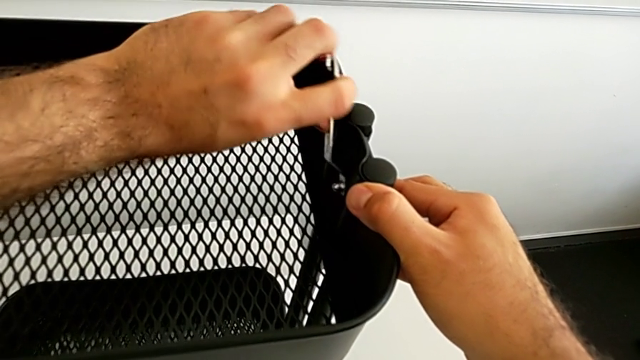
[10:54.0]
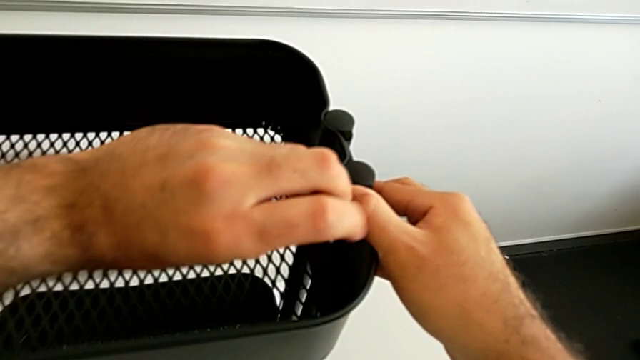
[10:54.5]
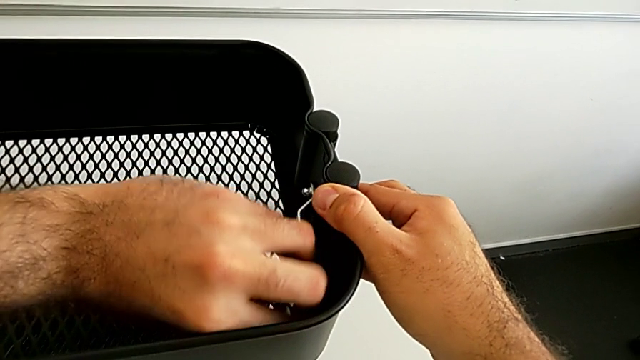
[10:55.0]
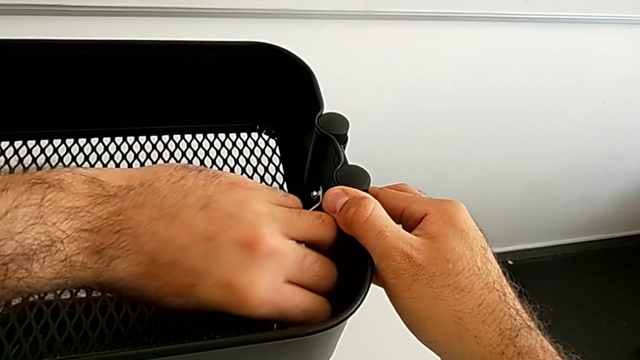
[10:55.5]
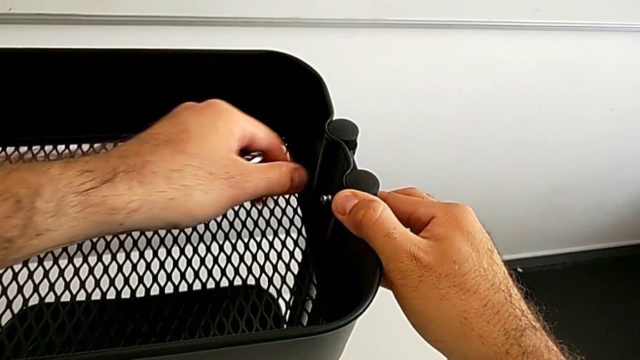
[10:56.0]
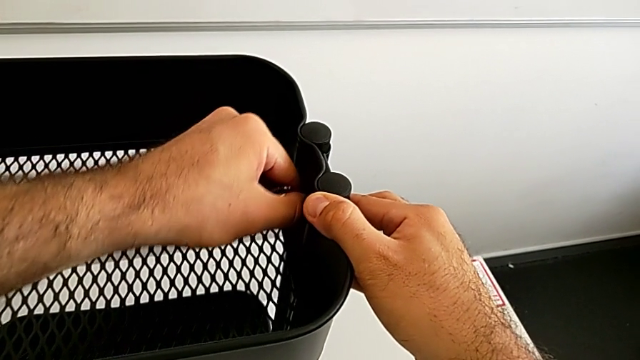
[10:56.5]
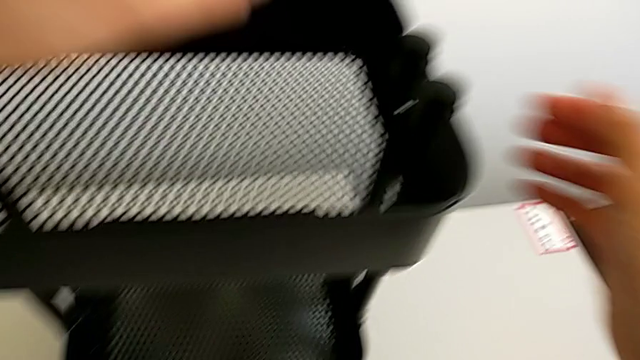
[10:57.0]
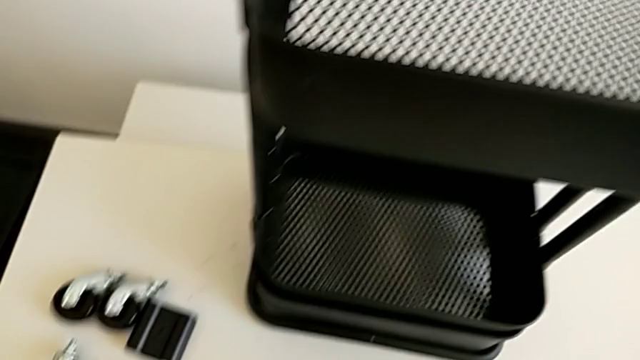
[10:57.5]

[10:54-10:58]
The camera wearer is assembling the black tray into the sidebar. They screw the fourth hexagon cap nut.

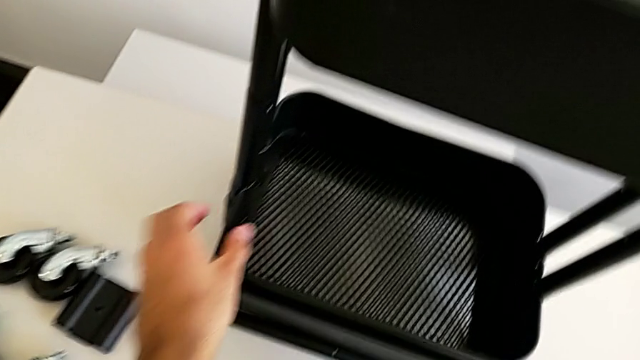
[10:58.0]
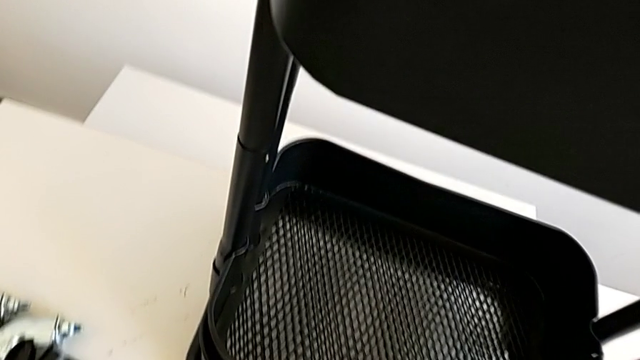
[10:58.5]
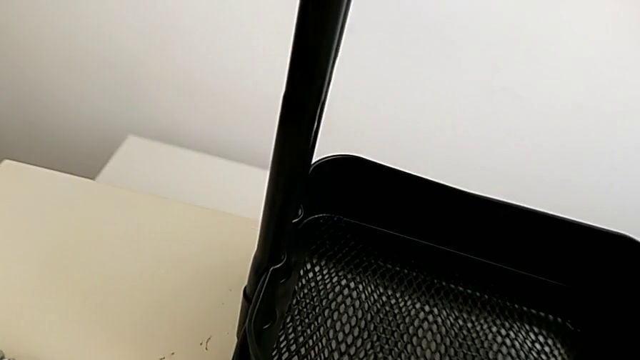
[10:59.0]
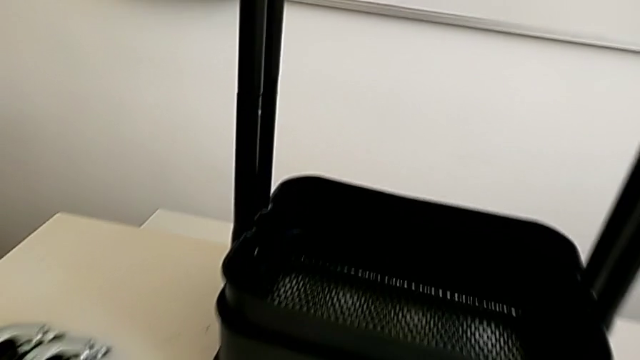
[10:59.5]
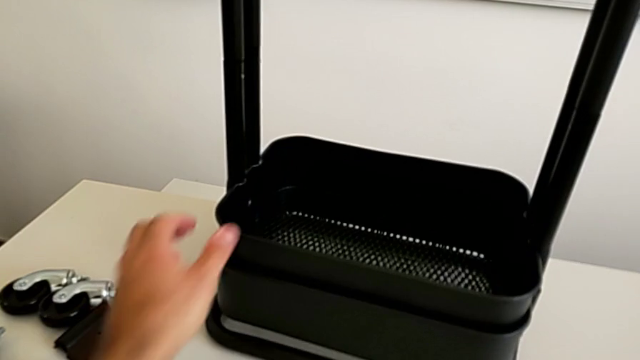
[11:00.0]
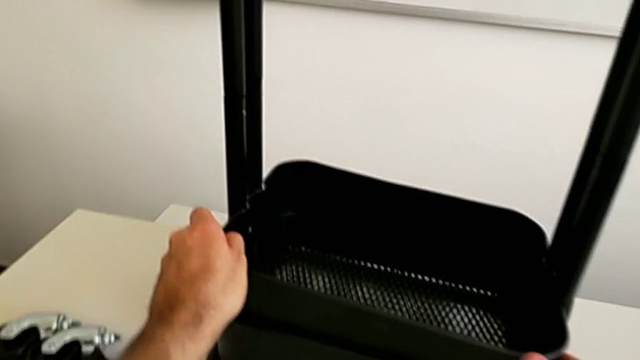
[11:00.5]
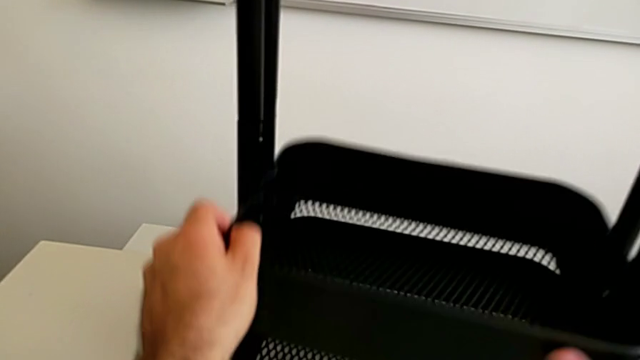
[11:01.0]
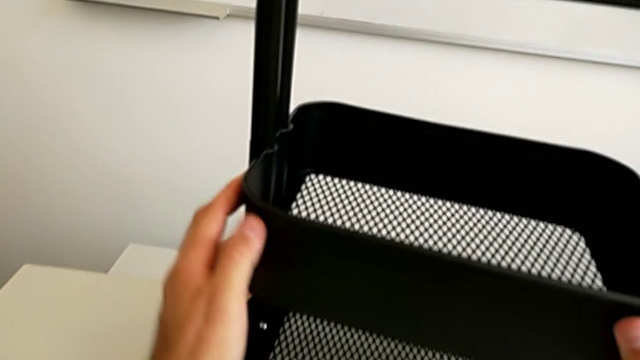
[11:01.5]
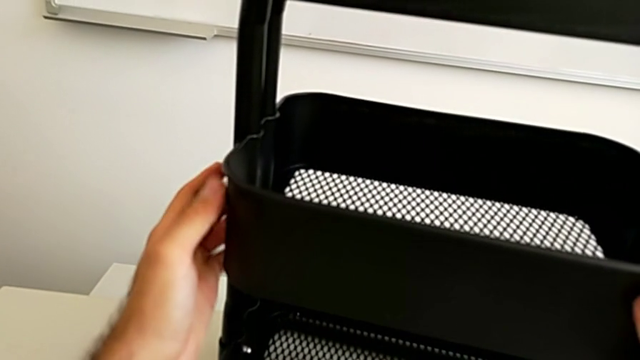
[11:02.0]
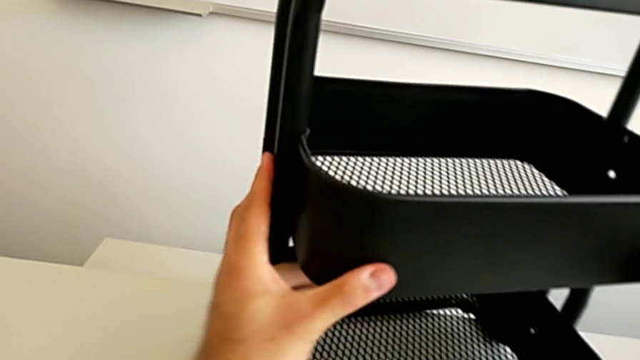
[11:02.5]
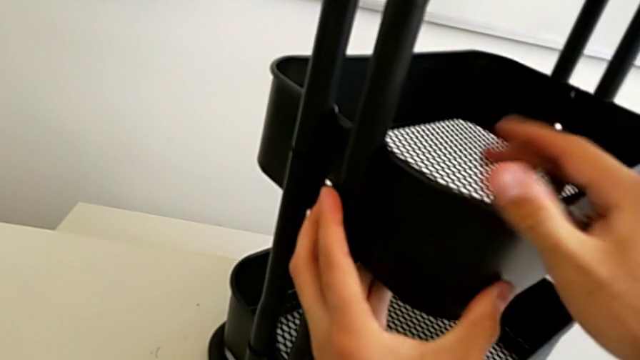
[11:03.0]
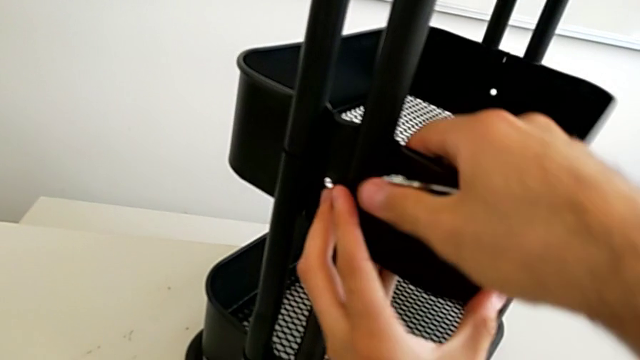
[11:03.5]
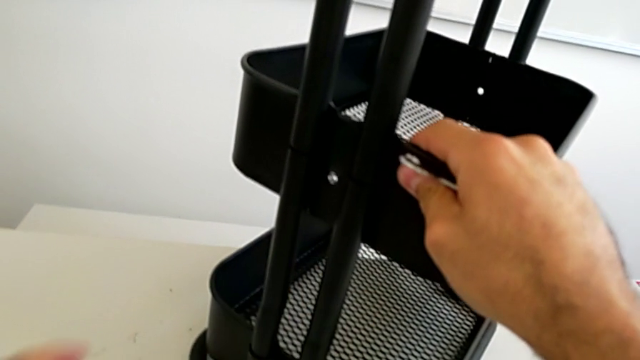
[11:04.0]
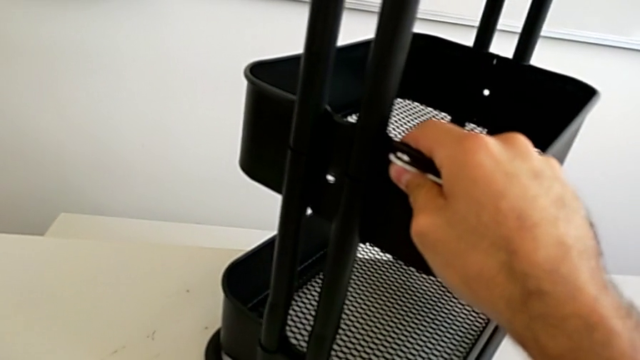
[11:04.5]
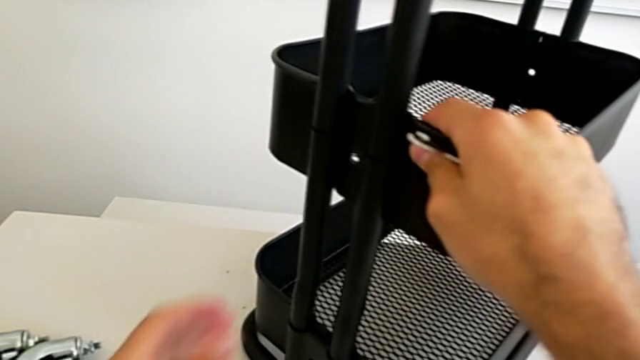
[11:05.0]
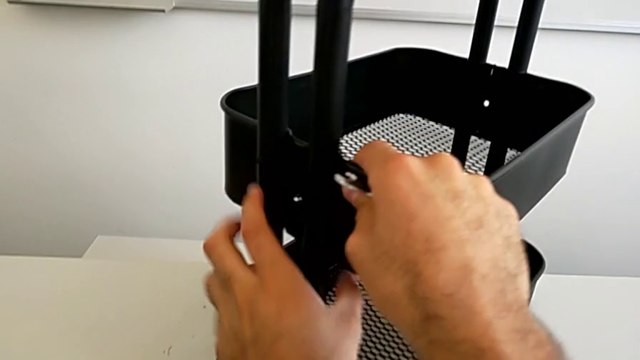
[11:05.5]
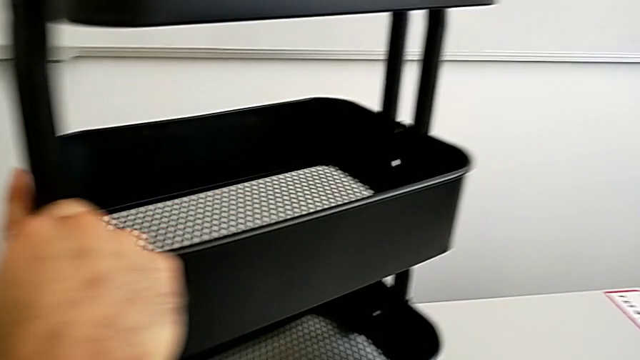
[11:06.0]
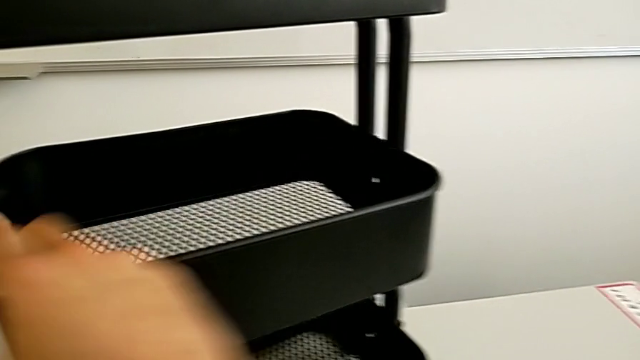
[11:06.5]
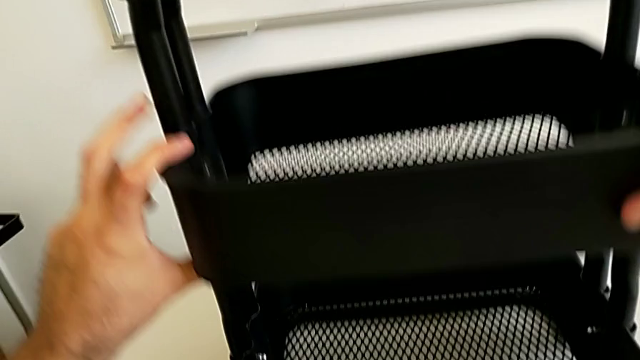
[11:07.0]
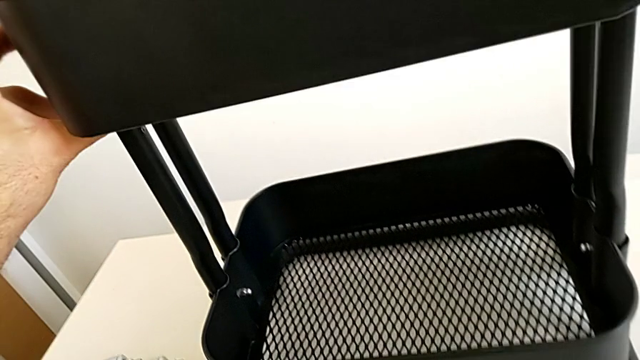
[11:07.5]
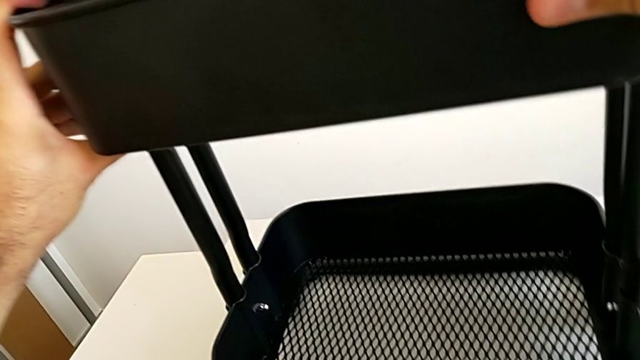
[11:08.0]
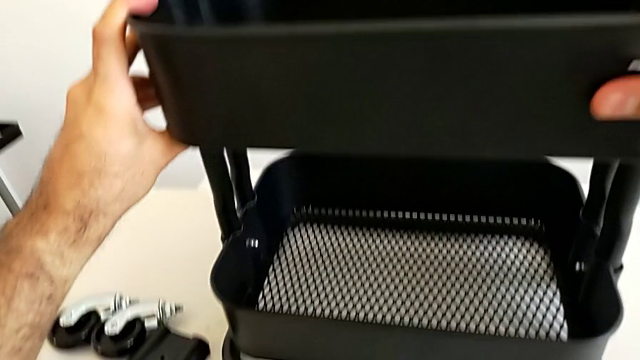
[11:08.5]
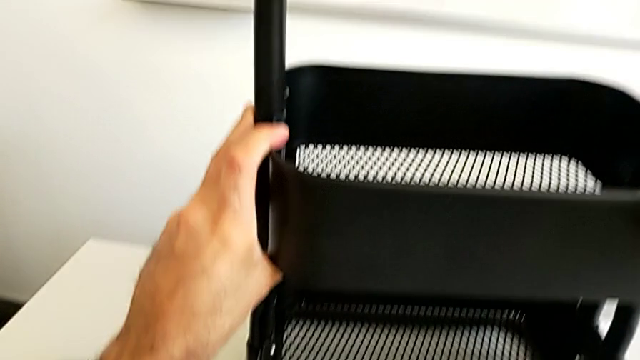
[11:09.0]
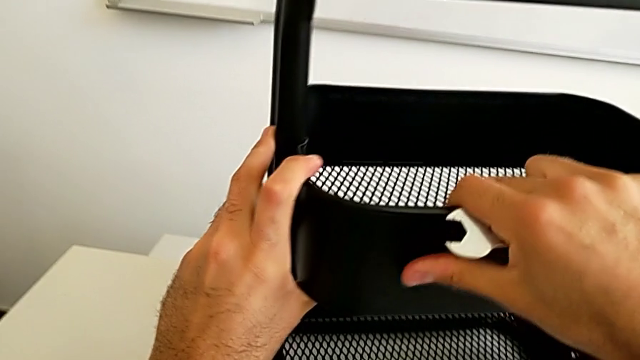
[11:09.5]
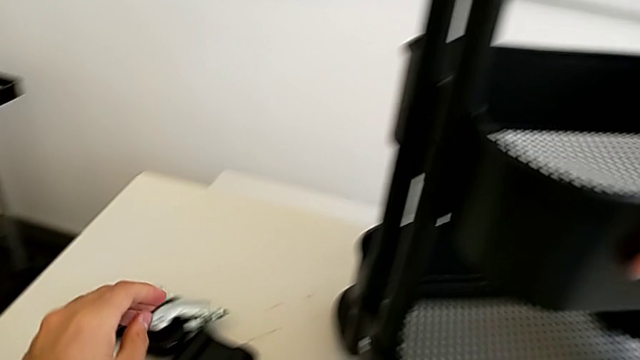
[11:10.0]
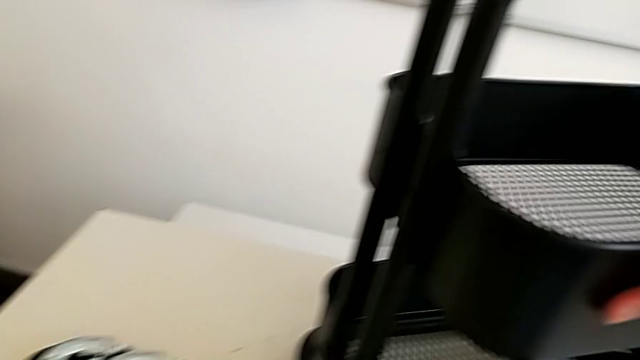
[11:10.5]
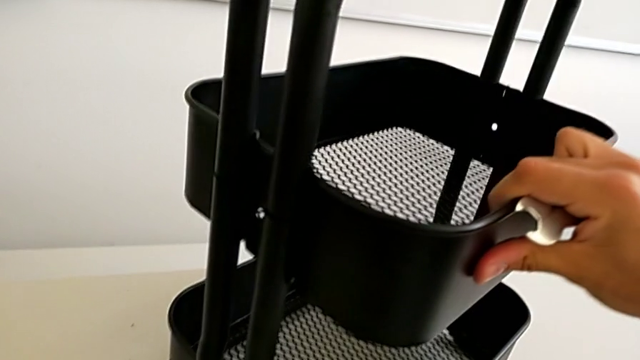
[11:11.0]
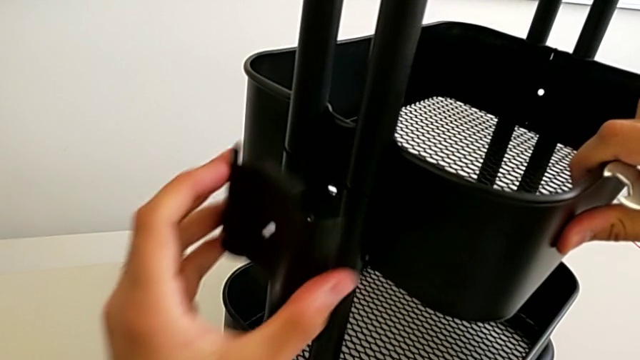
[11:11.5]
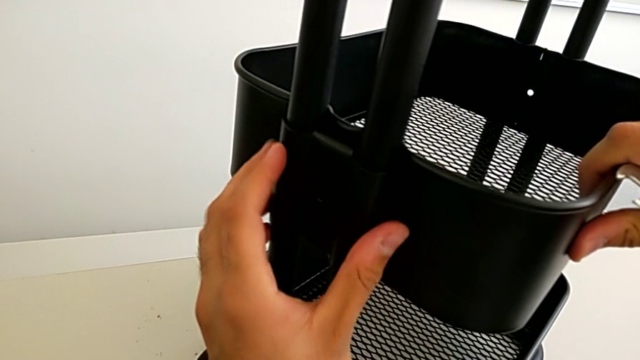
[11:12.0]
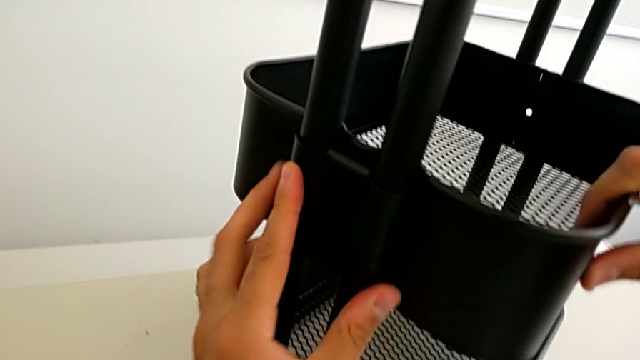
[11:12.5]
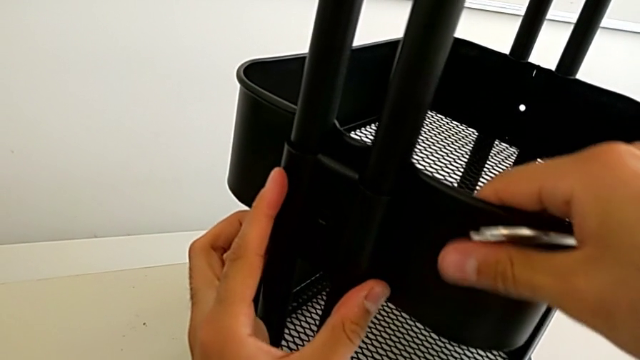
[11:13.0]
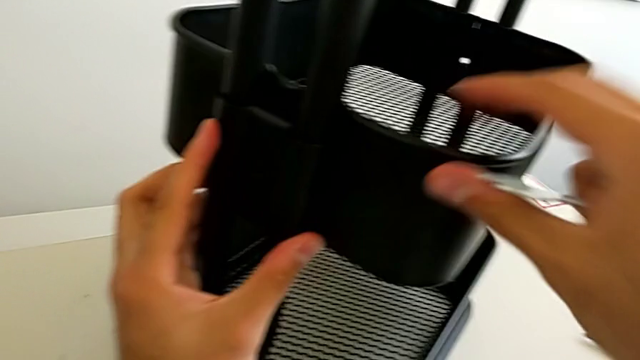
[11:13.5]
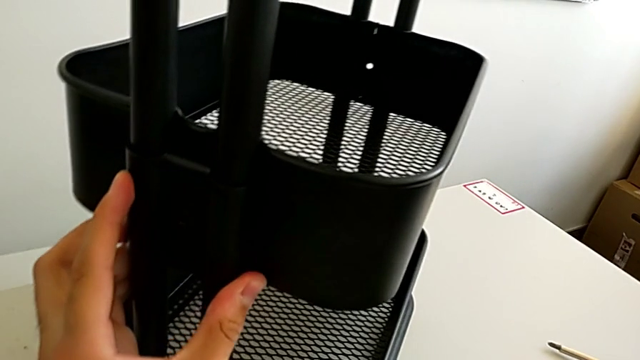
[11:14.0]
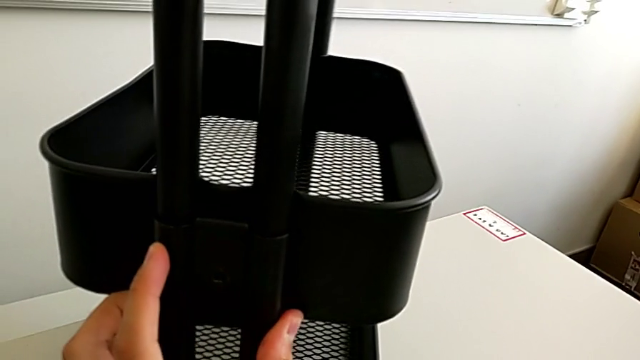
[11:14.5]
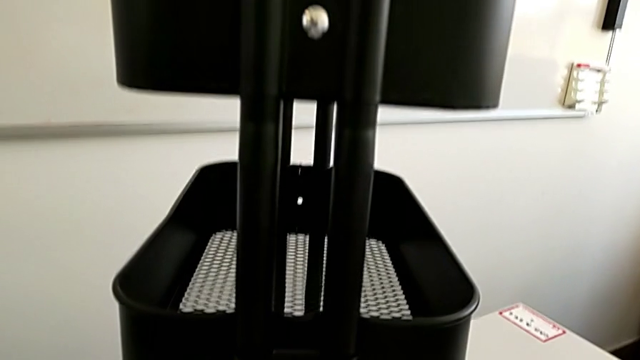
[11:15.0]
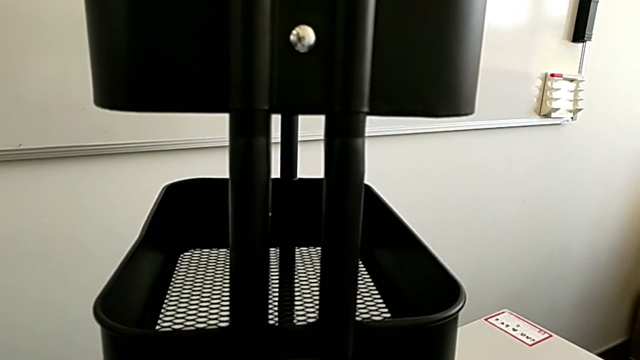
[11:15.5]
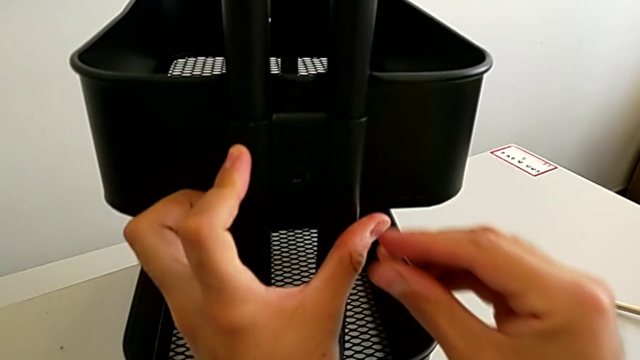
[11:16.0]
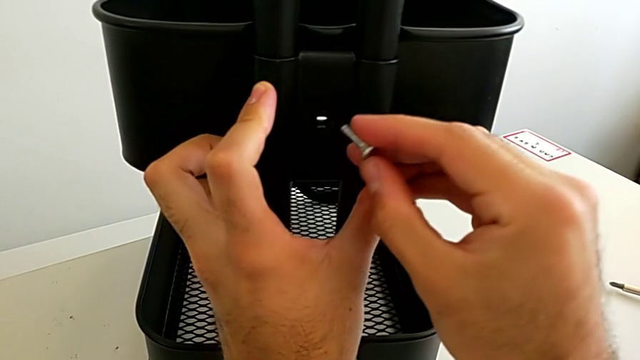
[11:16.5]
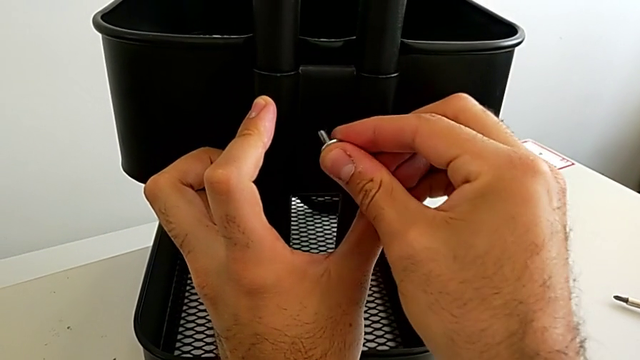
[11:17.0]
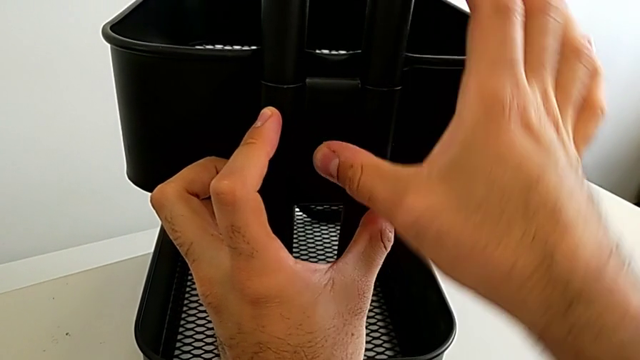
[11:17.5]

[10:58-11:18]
The camera wearer is assembling the fifth bracket with a bolt and a hexagon cap nut. They lift the middle grid tray, rotate the black grid tray, align the middle grid tray, grab the fifth bracket, place it, rotate the black grid tray, grab the fifth bolt and insert it.
